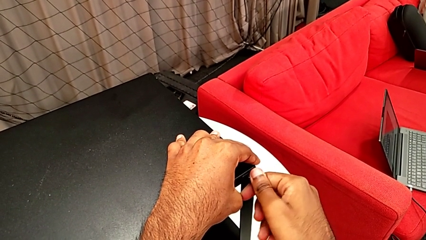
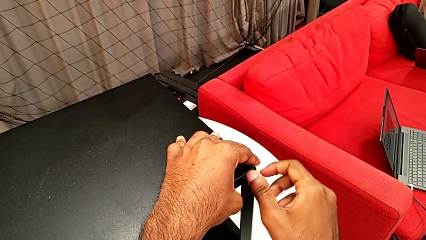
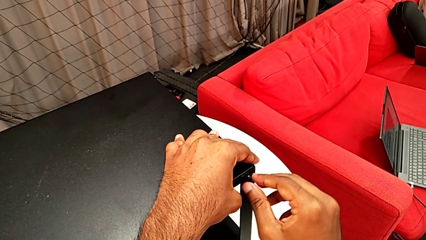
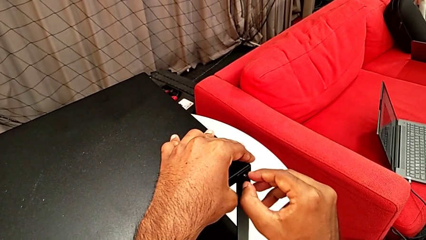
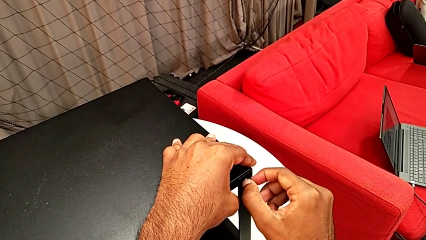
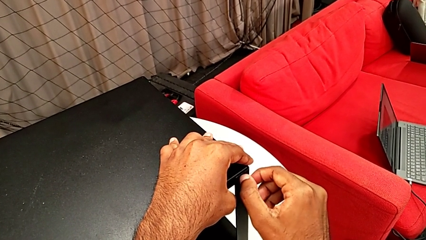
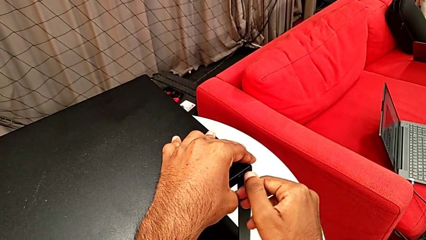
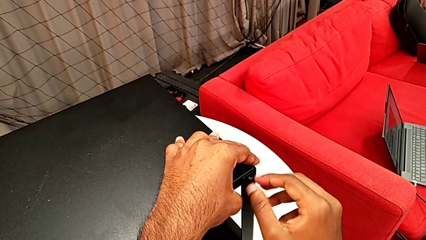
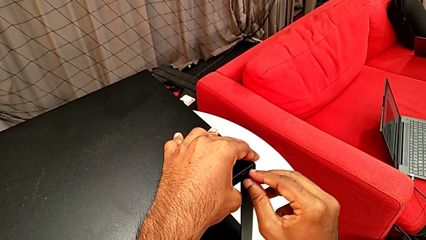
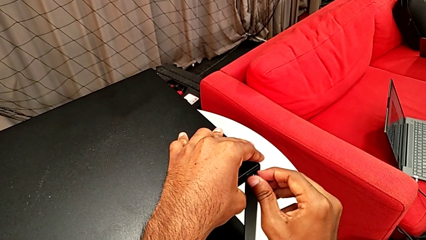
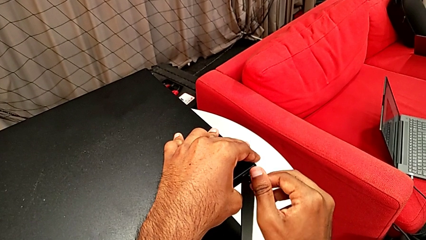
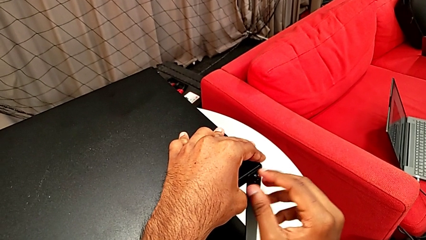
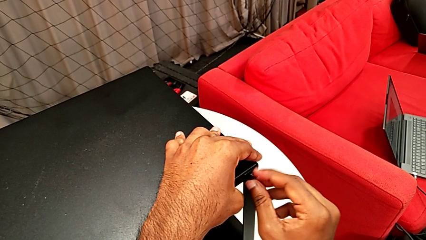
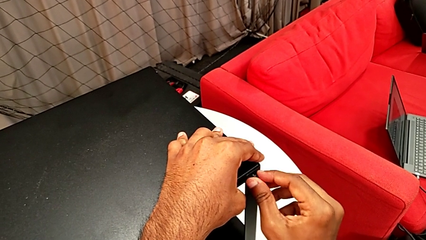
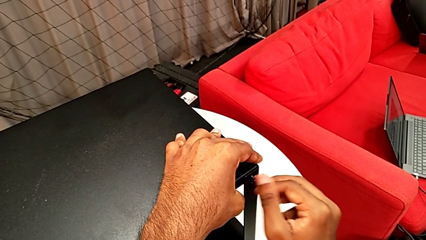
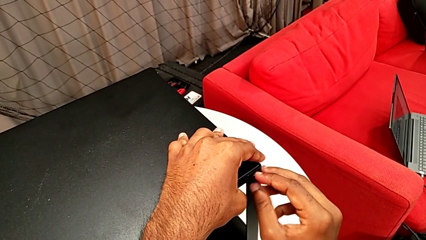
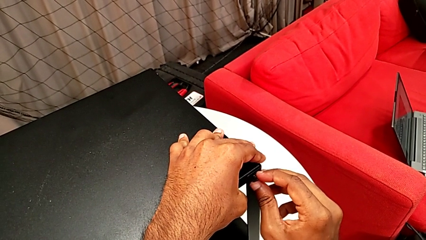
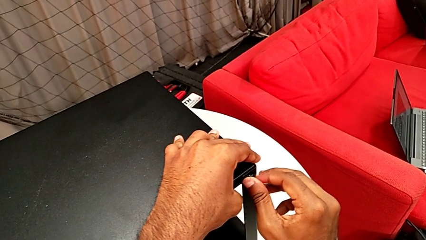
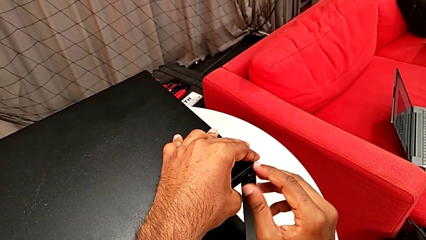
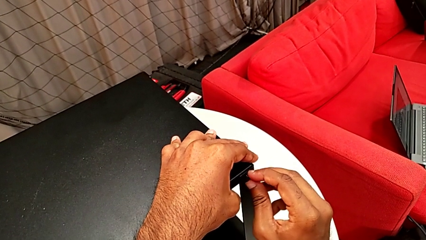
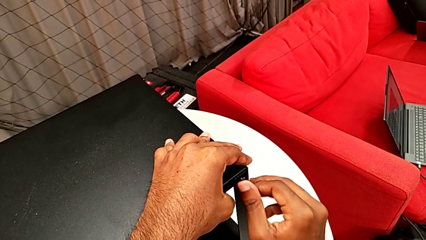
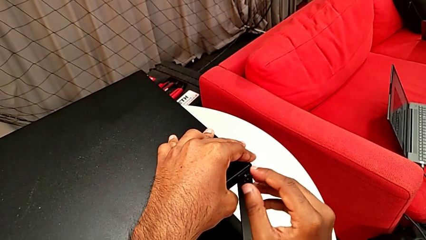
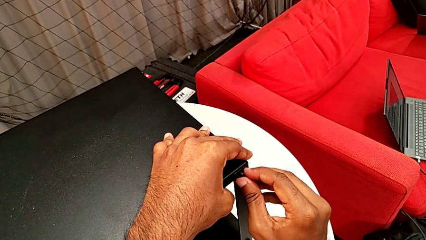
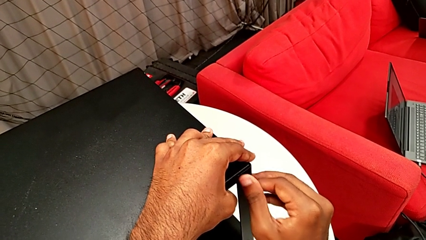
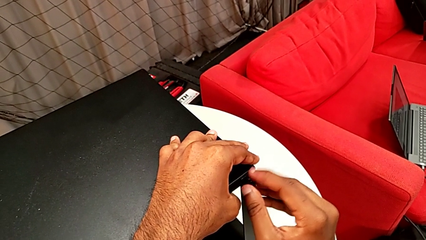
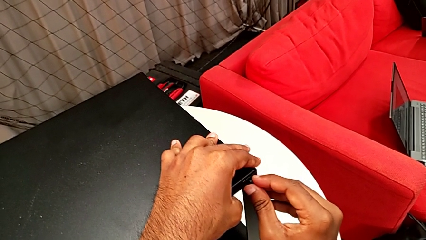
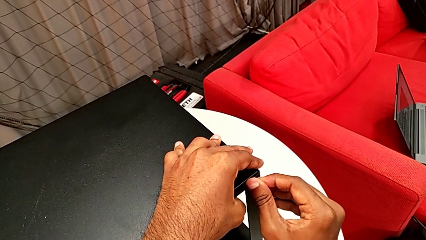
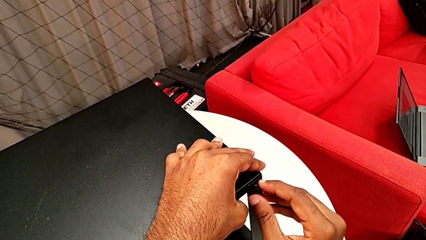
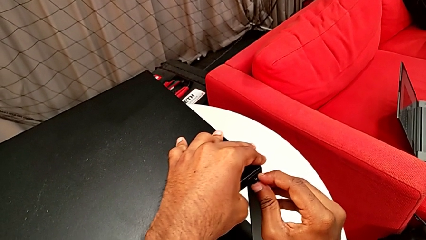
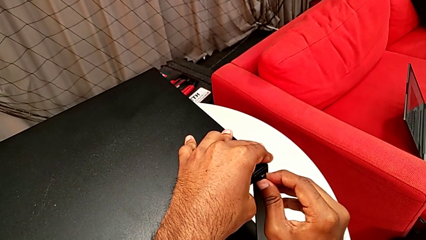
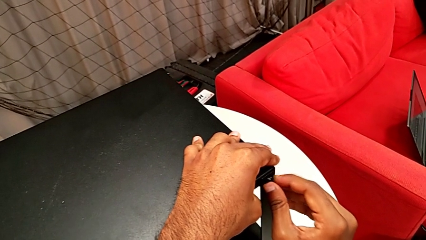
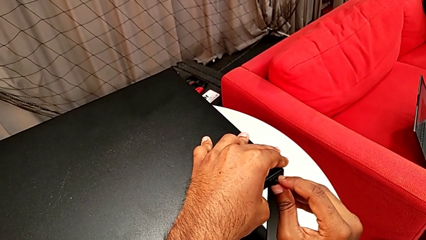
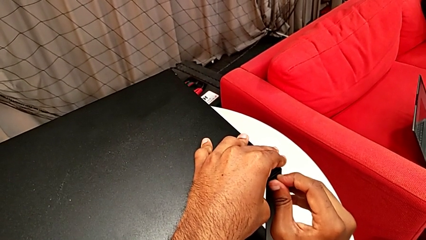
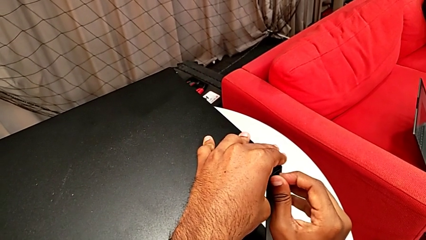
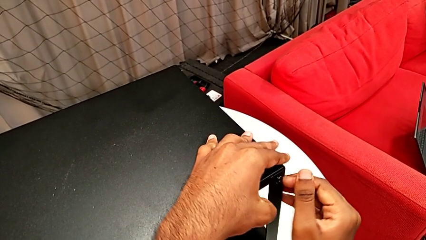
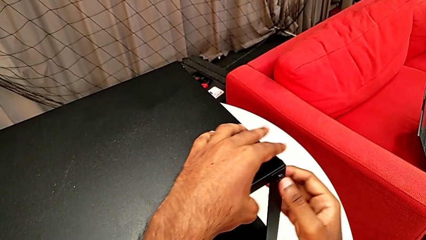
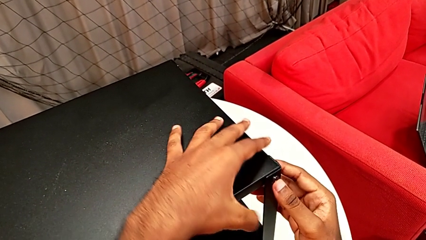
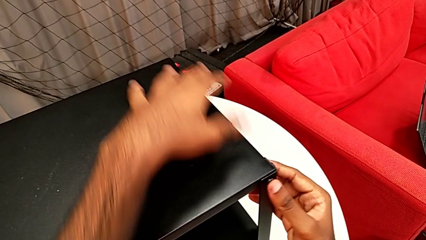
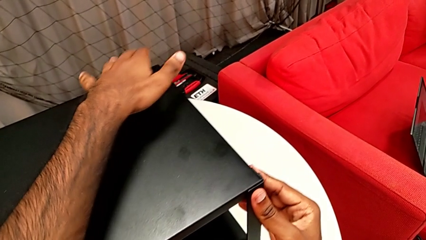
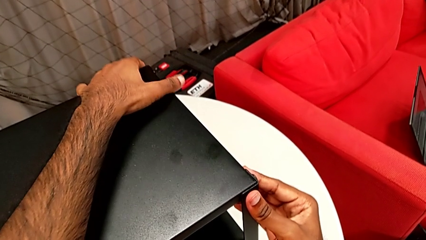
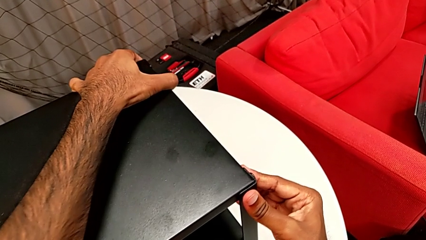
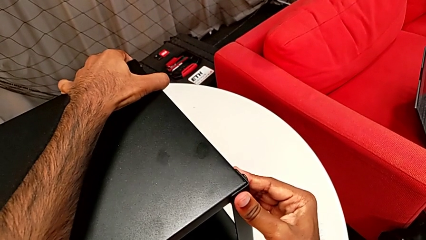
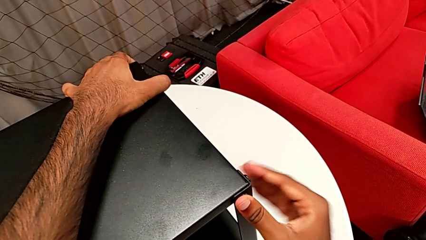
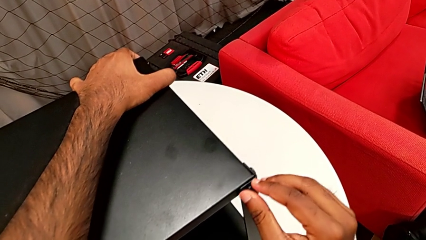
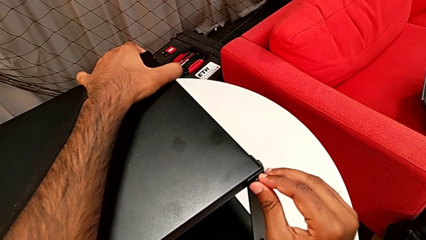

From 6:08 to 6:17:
The camera wearer is screwing the third leg of the table. They keep screwing the hex socket head.

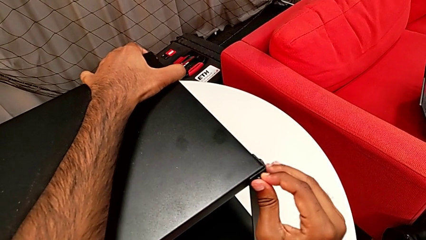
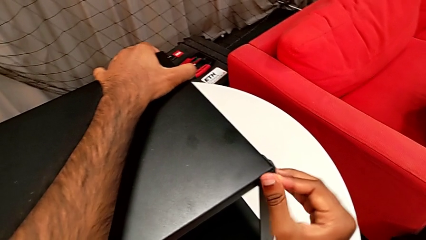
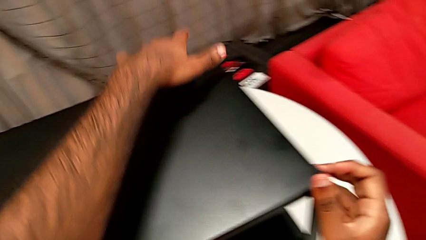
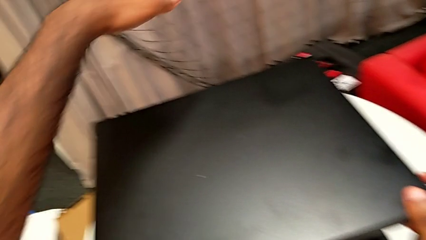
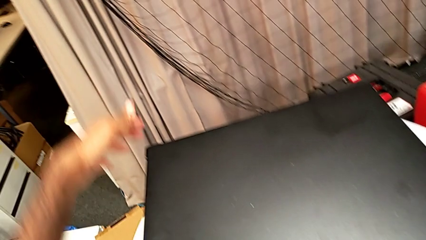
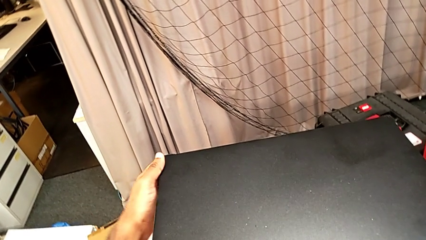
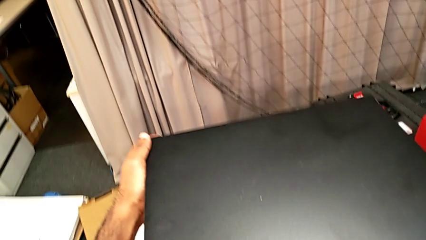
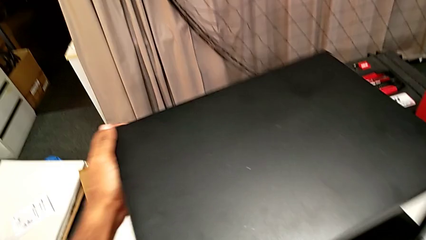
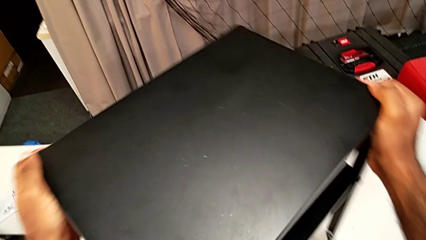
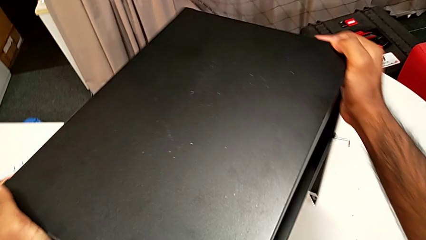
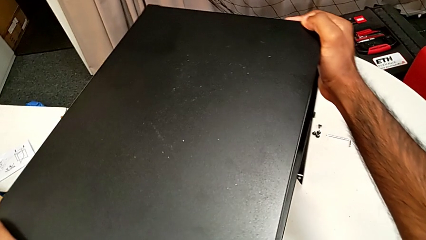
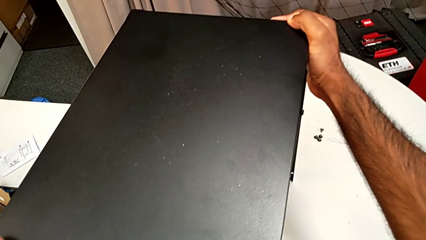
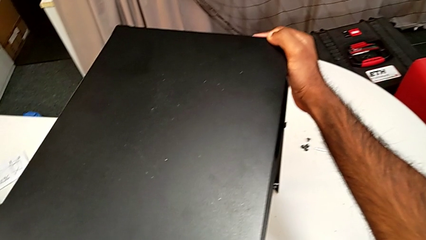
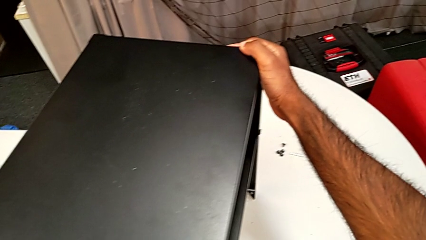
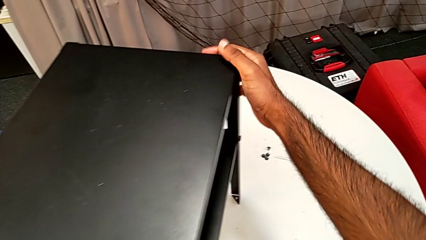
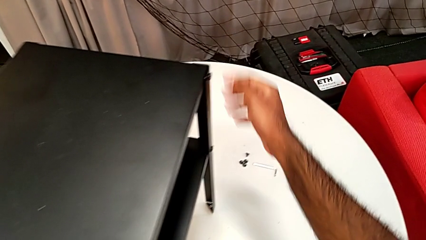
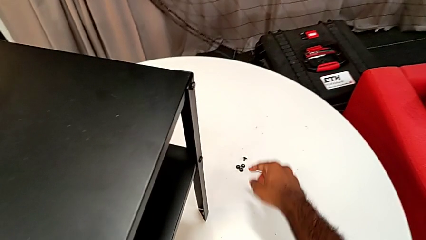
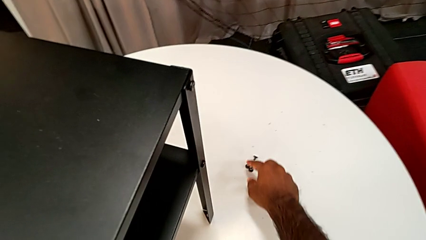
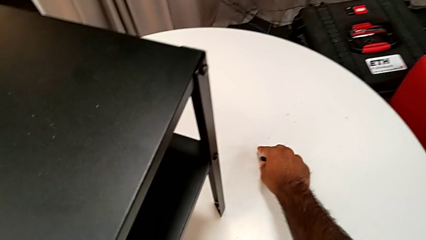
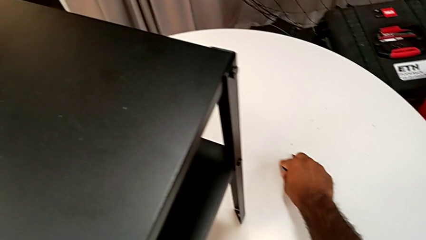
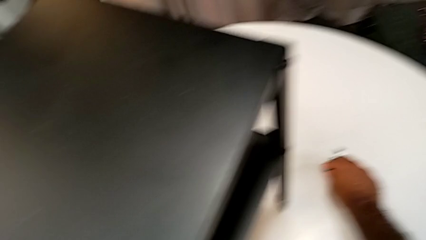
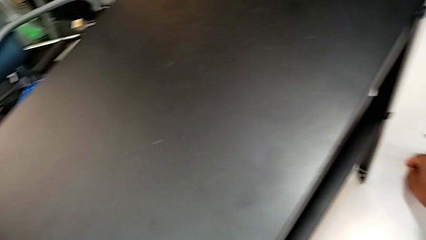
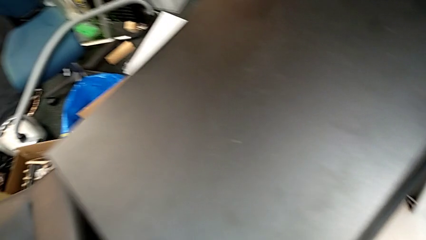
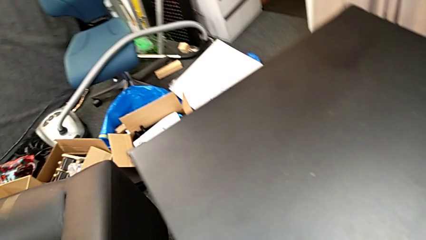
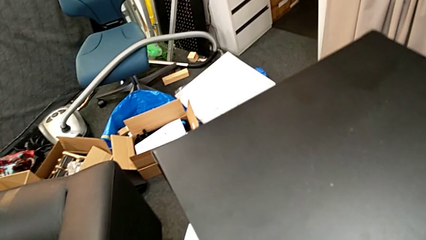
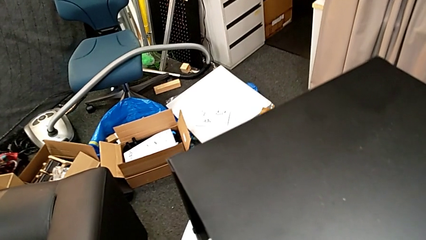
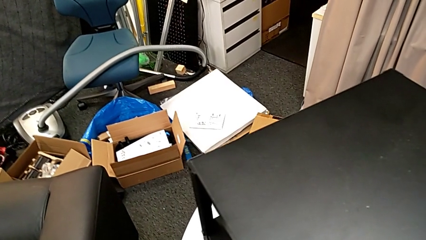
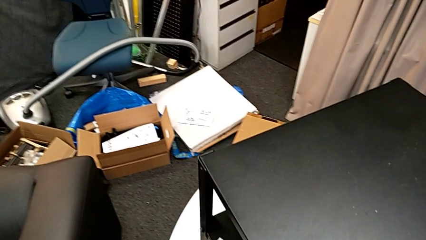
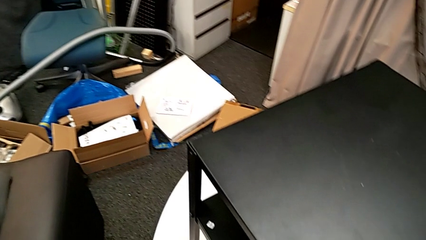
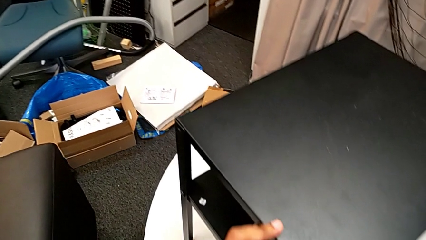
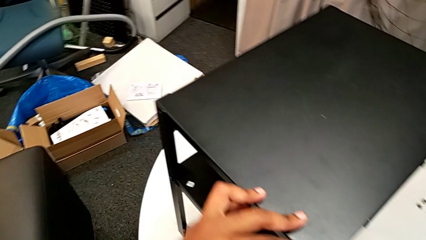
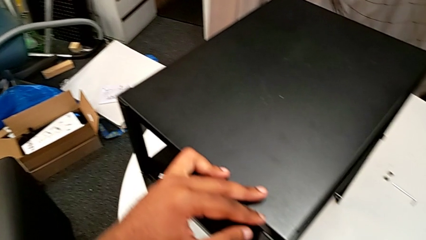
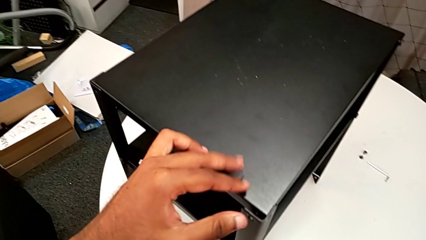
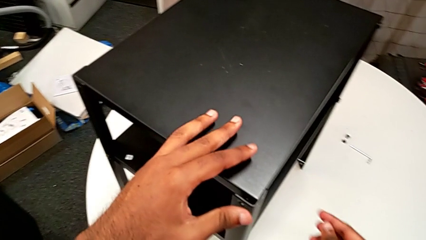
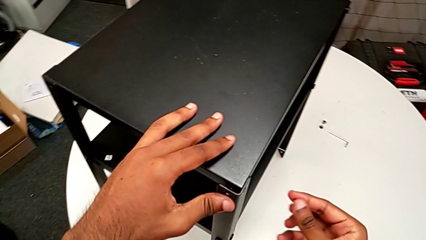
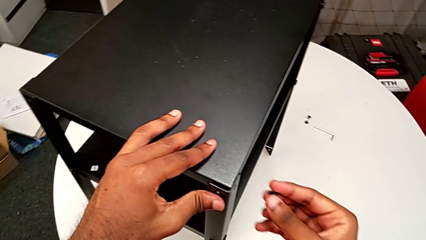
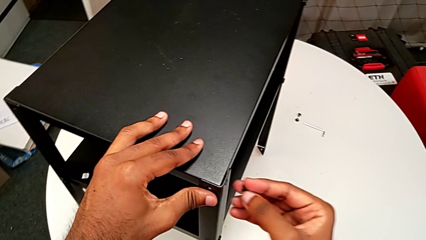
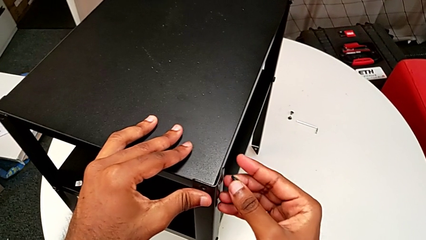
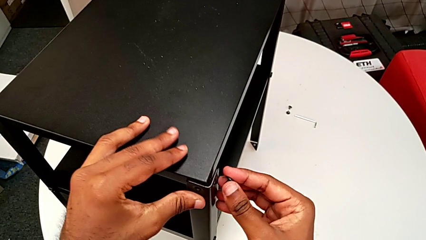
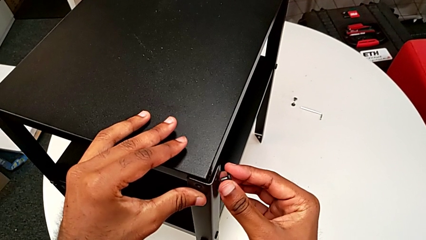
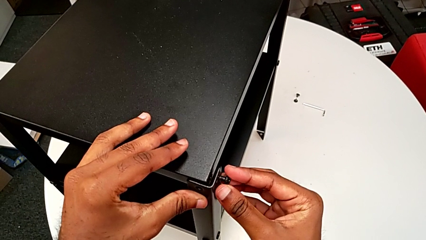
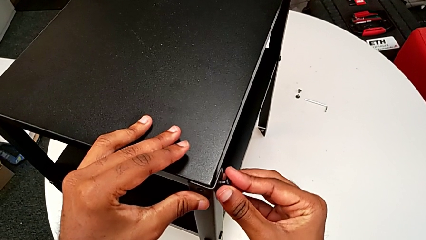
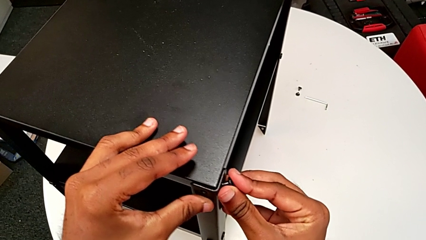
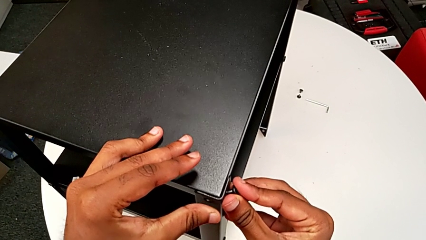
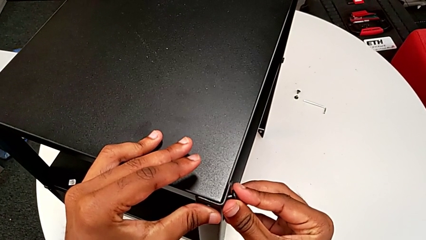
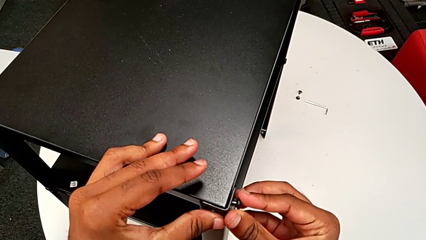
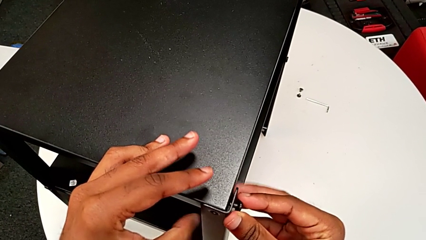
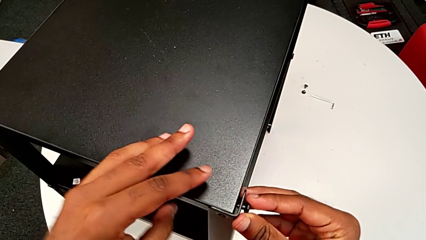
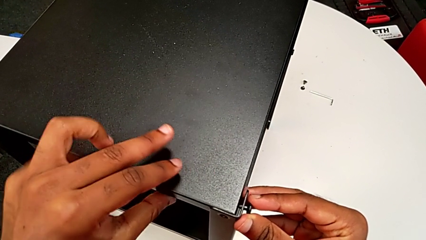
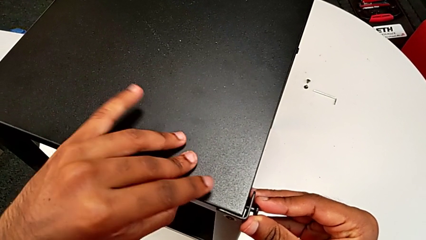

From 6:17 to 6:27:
The camera wearer is screwing the last side of the third leg onto the shelf. They rotate the nightstand, grab the hex socket head, align the leg and begin to insert the hex socket head.
